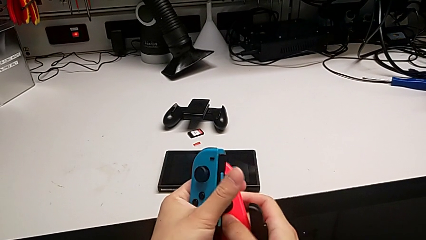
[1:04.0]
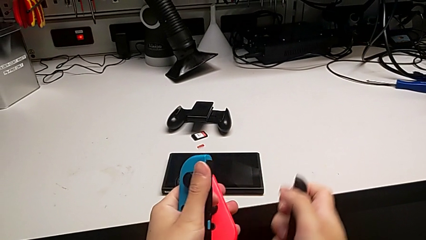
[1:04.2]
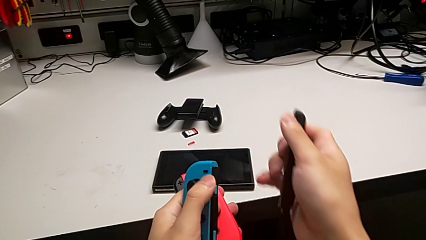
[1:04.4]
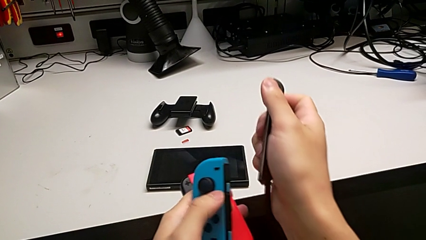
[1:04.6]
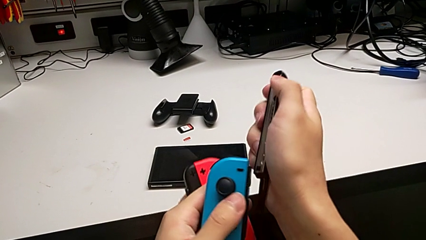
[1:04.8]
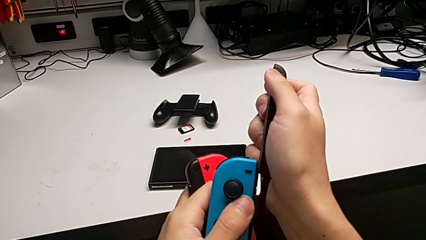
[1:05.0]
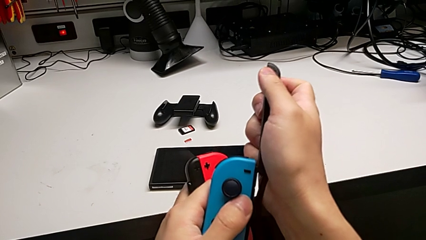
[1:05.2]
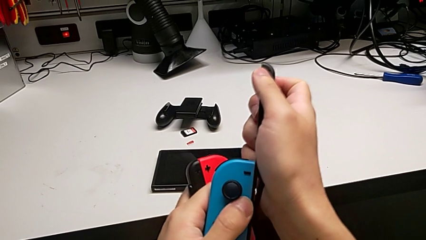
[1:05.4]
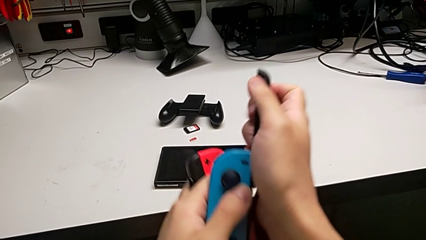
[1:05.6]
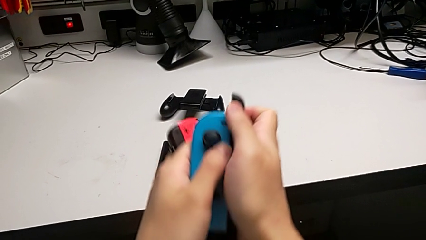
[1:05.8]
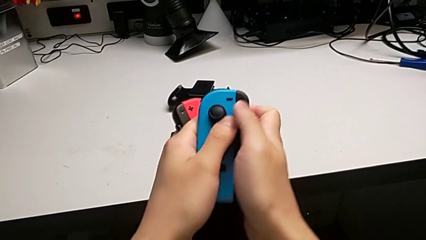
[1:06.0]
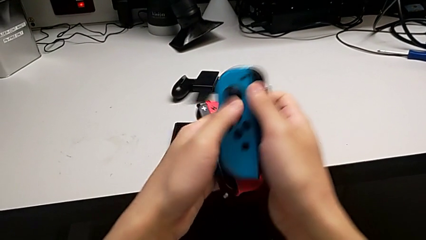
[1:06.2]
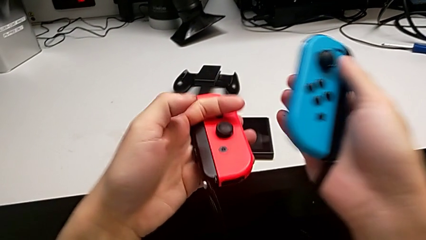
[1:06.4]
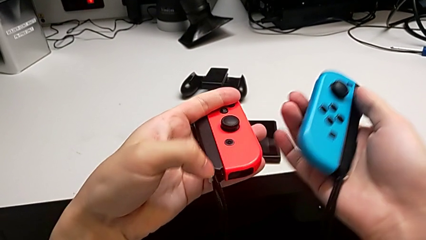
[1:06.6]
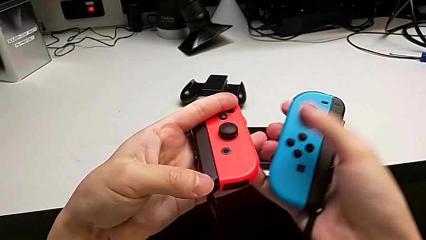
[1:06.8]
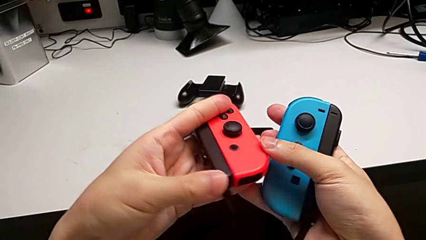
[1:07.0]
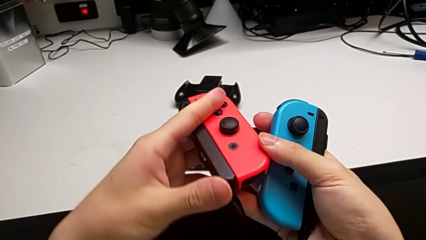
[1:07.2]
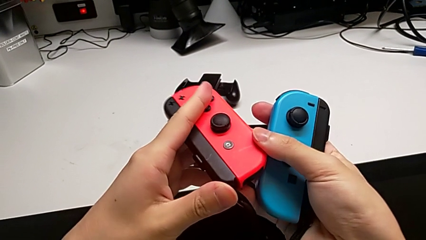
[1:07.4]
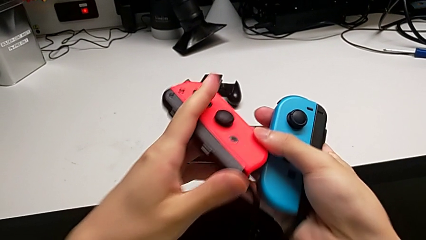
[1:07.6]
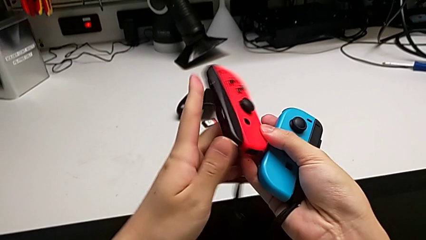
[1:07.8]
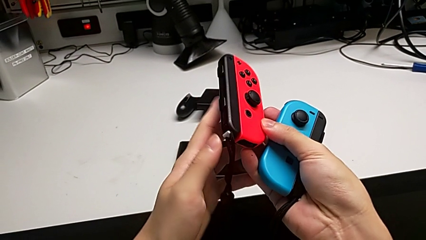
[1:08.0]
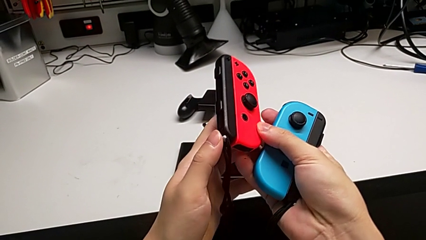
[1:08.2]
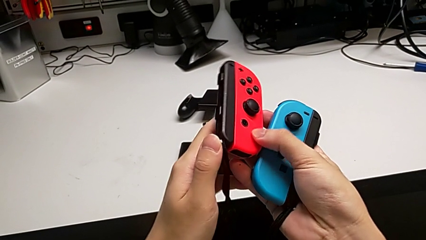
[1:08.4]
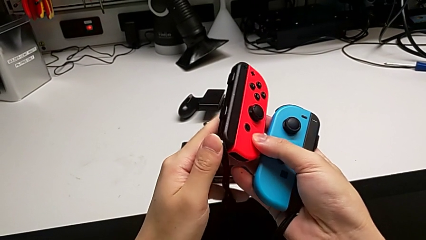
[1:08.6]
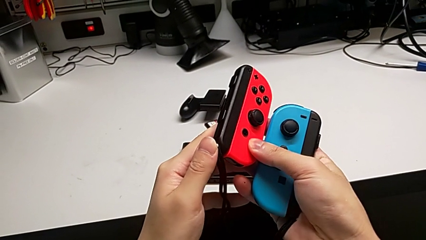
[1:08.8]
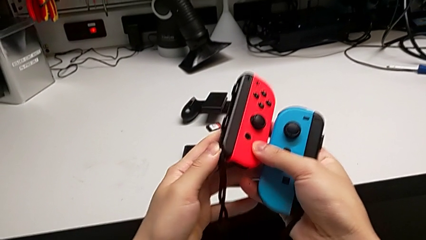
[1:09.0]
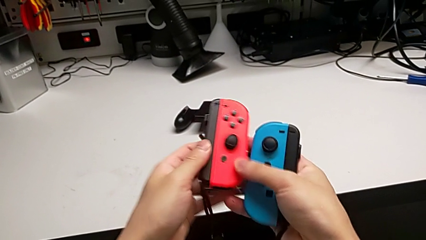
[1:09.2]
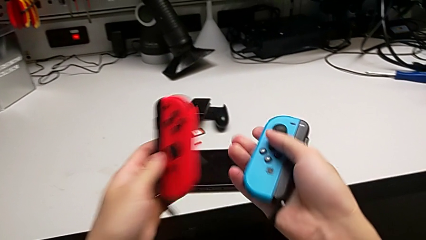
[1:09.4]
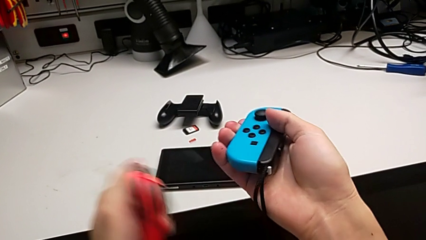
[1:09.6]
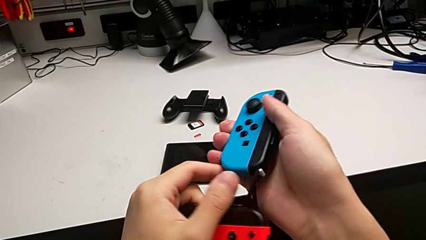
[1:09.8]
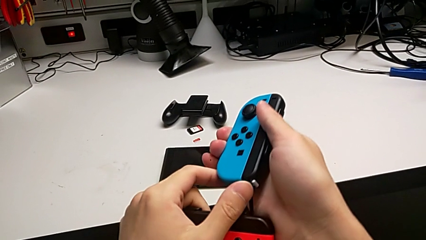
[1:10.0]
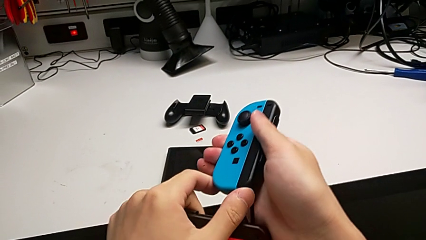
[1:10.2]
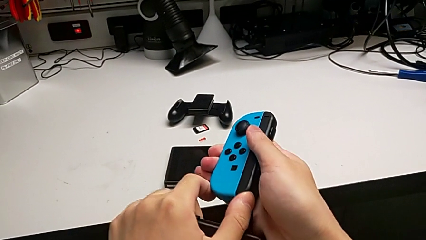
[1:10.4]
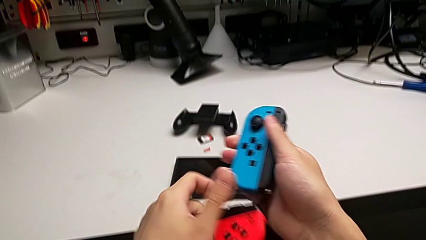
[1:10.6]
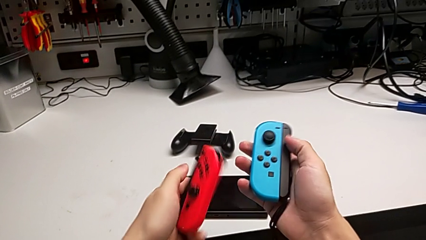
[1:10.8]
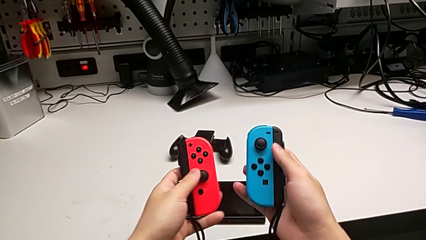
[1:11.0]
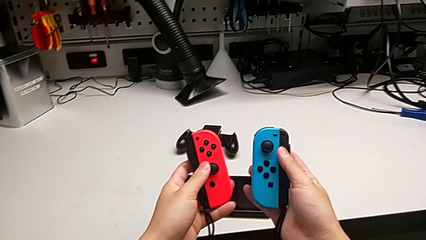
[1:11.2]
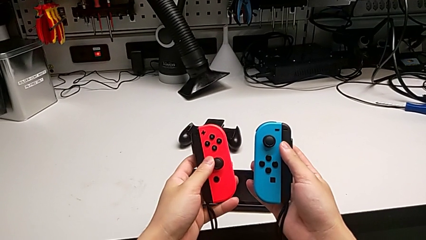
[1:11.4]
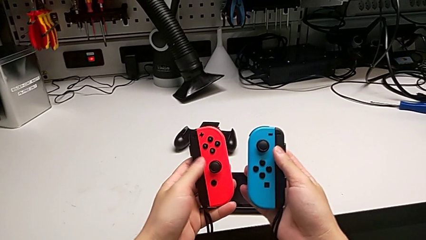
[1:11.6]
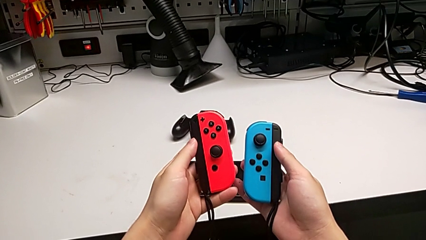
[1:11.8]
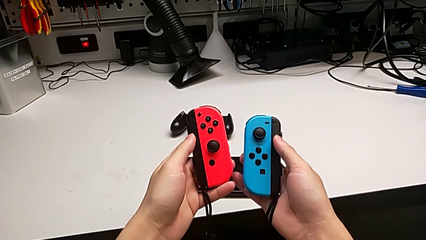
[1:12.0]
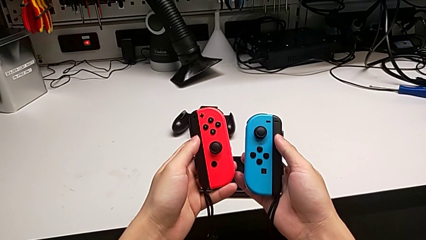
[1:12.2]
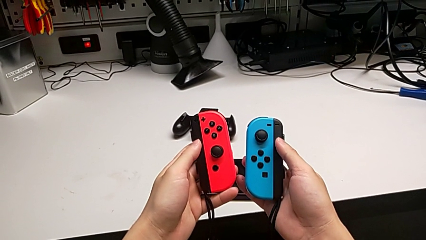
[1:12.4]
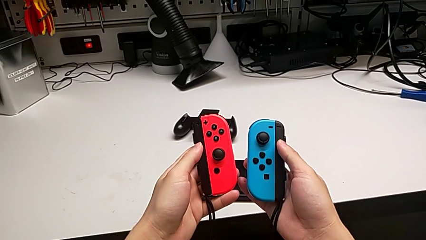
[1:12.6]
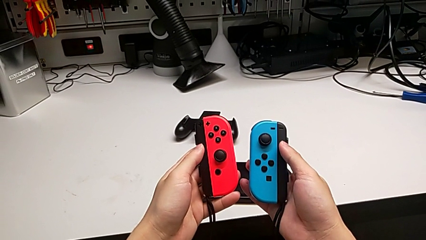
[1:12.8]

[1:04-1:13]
The camera wearer is assembling the Joycon straps. They insert the blue Joy-Con controller, push the red Joy-Con strap lock twice and push the blue Joy-Con strap lock.

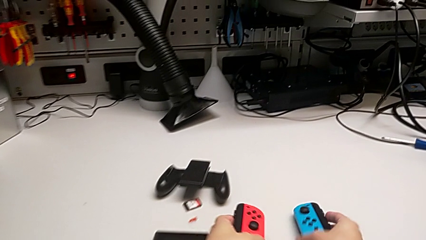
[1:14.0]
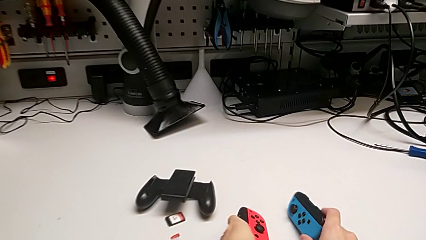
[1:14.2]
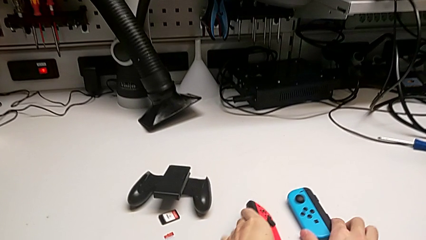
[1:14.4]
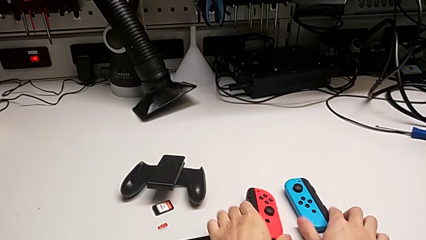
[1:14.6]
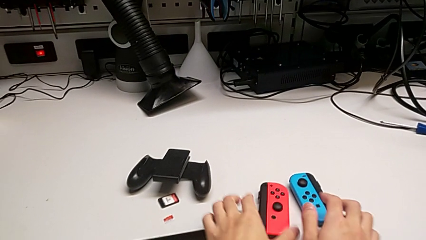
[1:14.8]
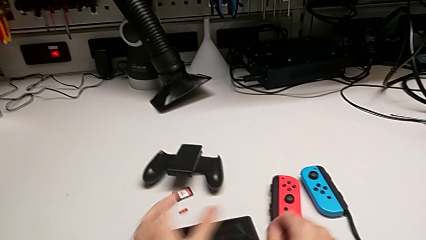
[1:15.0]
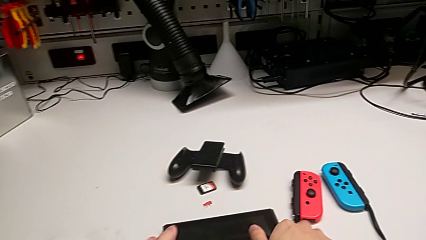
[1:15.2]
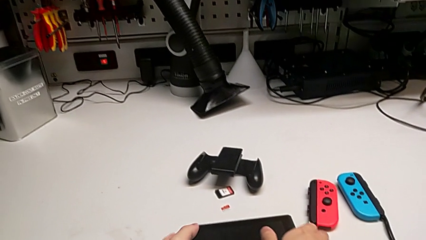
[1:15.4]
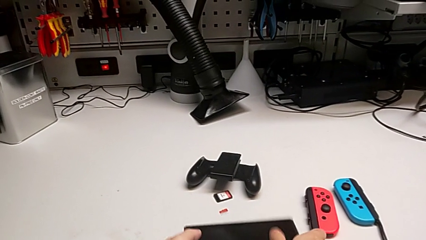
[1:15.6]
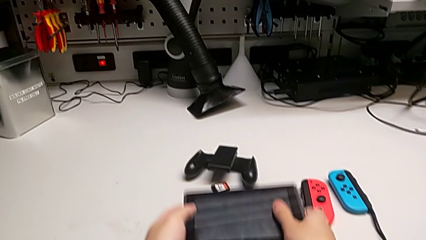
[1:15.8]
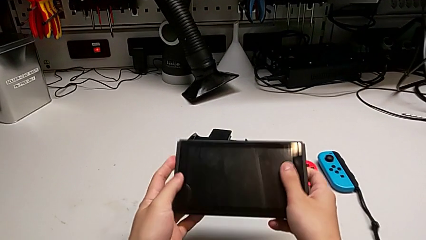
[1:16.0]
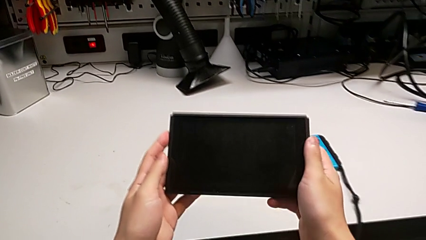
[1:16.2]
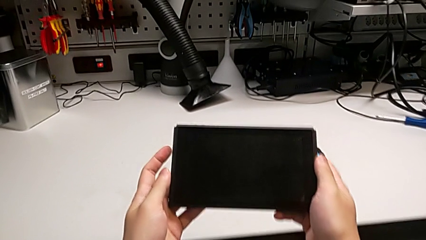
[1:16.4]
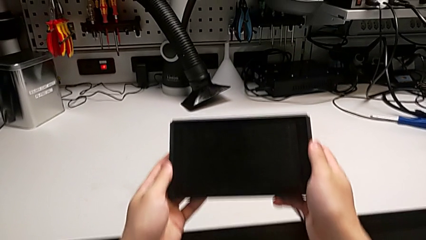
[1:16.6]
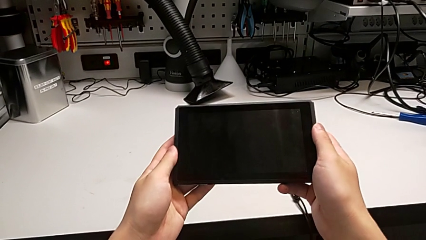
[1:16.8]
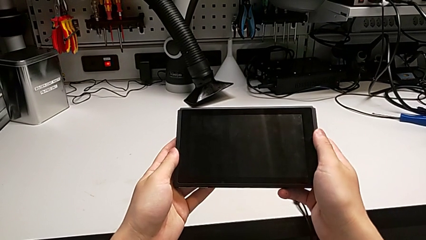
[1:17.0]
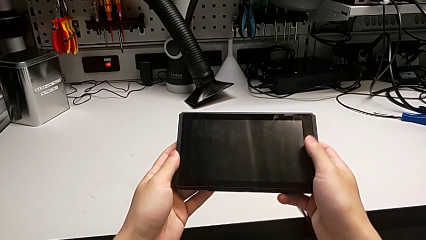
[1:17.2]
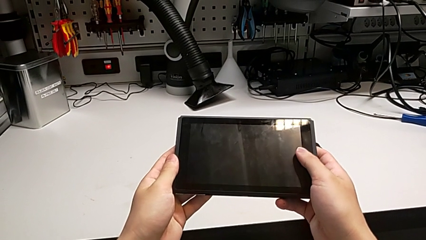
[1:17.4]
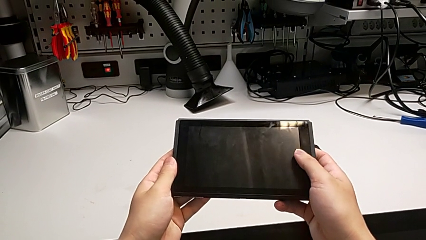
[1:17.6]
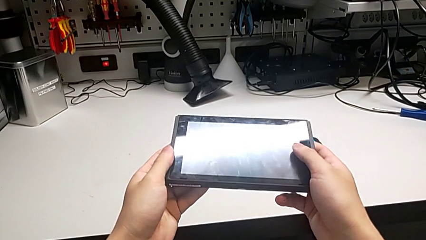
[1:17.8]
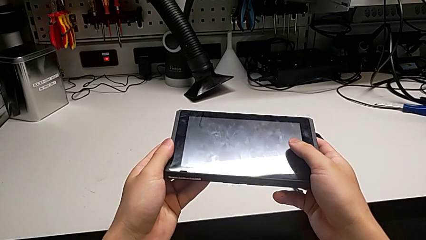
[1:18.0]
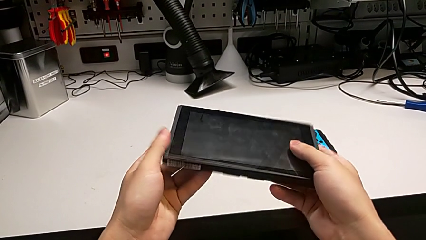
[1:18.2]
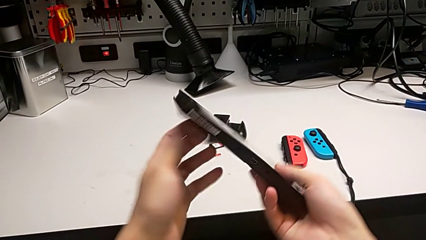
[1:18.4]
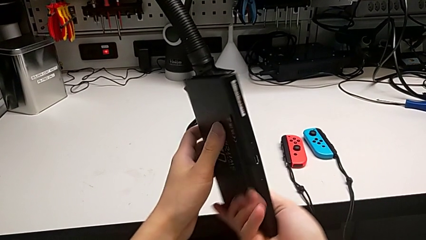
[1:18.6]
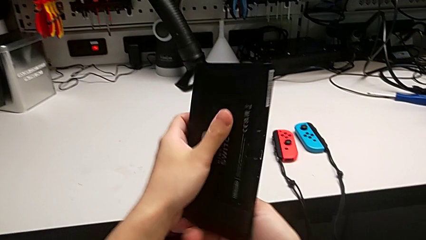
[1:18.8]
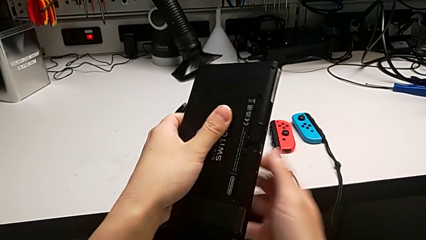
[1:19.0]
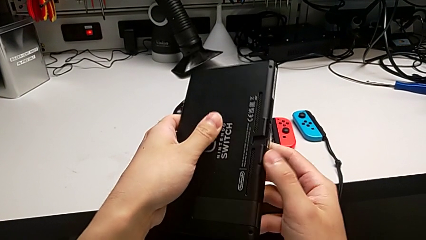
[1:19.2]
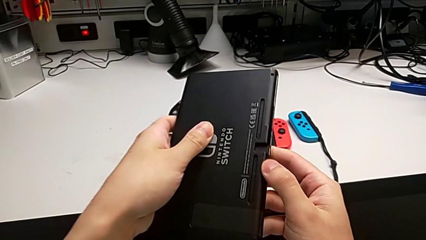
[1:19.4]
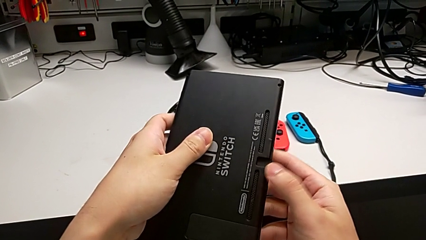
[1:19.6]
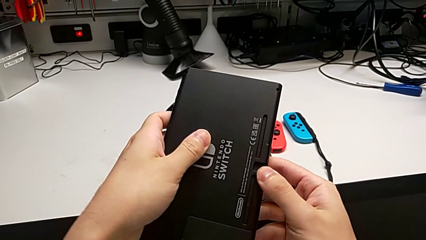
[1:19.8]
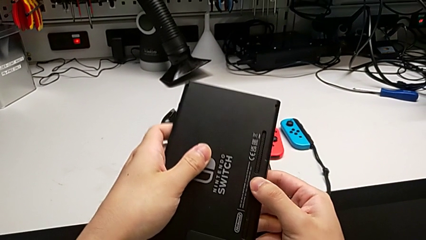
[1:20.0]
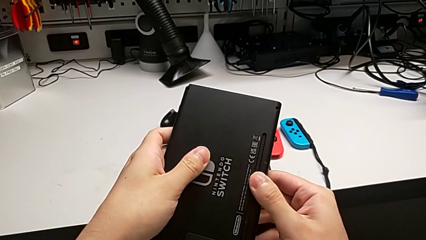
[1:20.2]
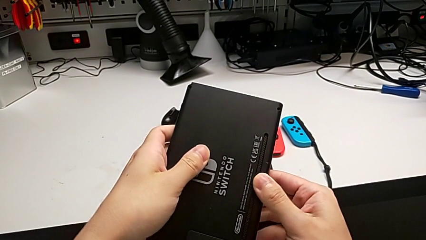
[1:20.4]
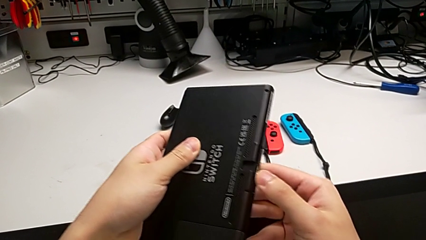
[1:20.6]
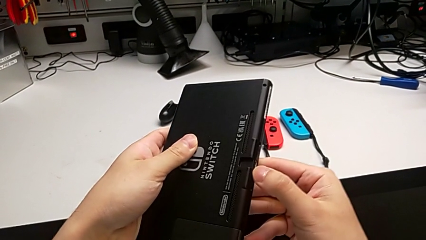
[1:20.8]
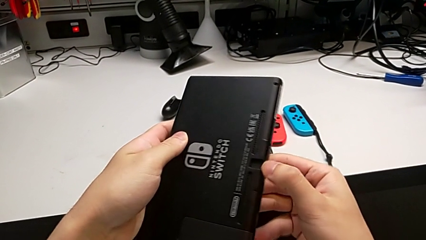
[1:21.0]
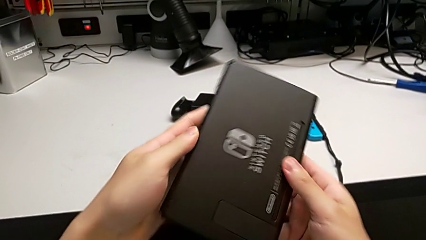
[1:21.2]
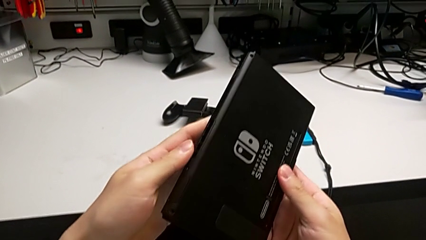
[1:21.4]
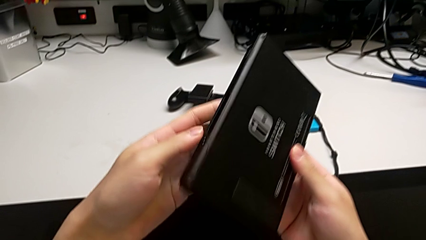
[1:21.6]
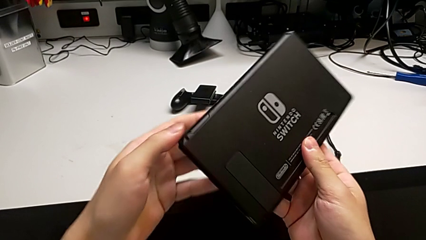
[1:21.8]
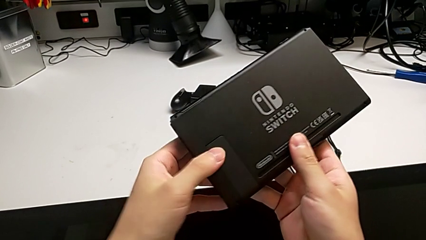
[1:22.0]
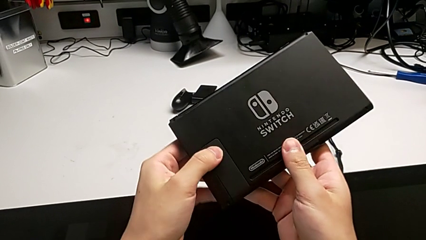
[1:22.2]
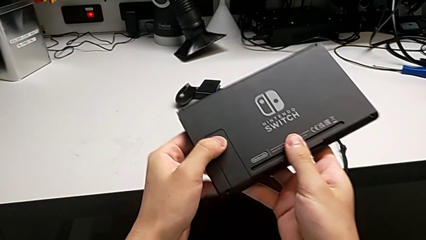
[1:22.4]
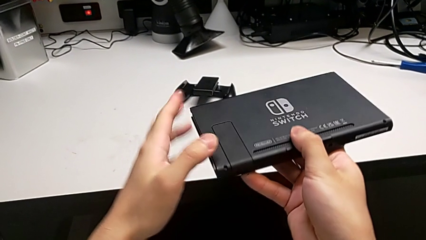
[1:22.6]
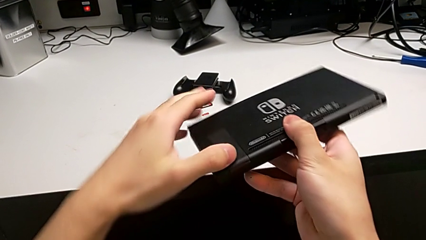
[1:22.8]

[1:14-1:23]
The camera wearer is inspecting the Nintendo Switch. They place the Joy-Con controller, grab the Nintendo Switch, flip it and inspect it.
